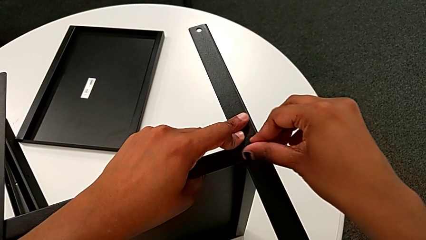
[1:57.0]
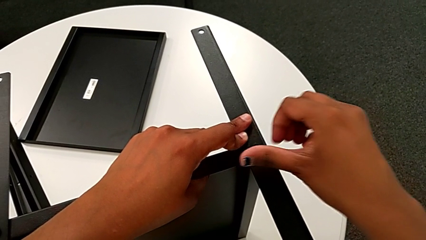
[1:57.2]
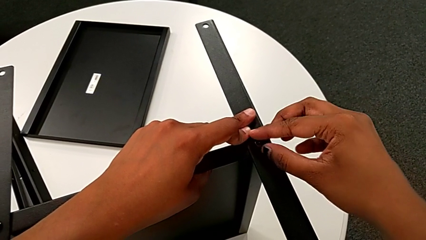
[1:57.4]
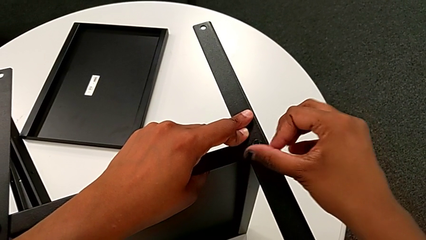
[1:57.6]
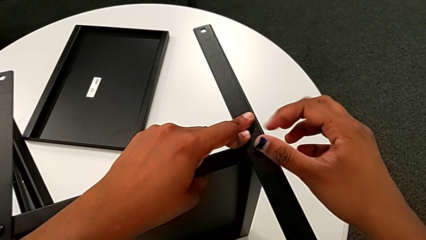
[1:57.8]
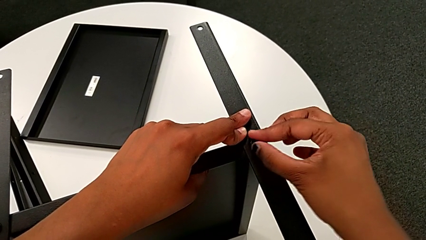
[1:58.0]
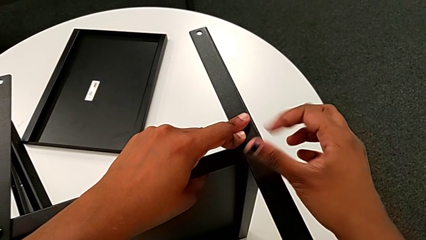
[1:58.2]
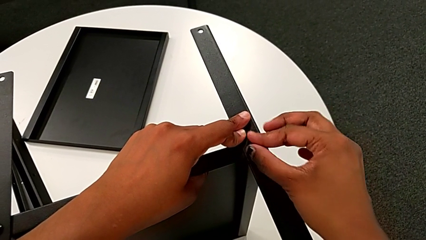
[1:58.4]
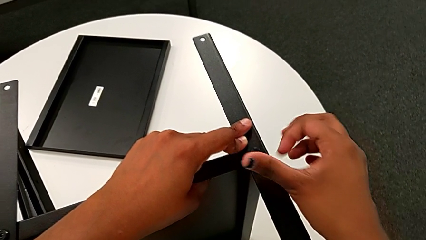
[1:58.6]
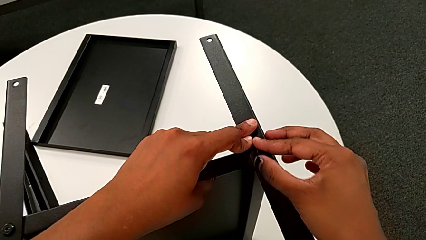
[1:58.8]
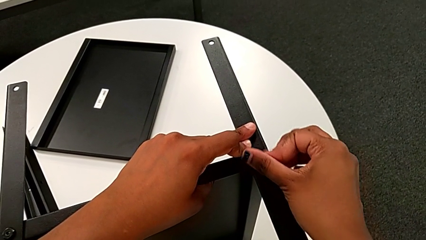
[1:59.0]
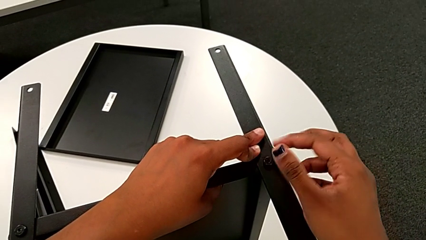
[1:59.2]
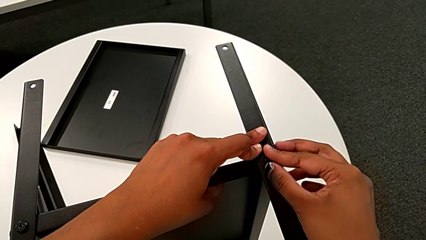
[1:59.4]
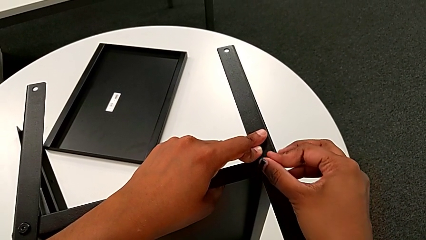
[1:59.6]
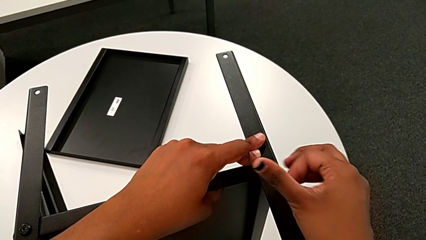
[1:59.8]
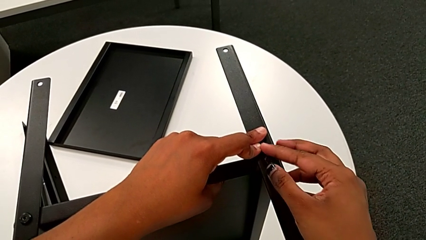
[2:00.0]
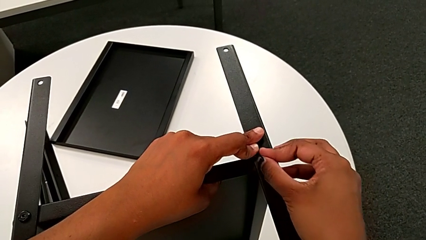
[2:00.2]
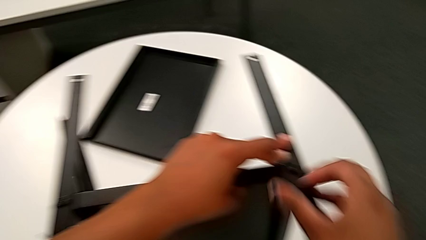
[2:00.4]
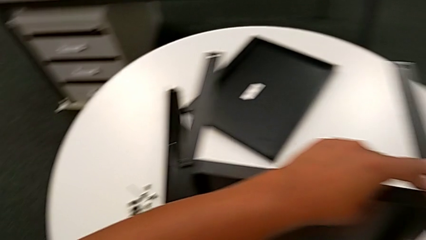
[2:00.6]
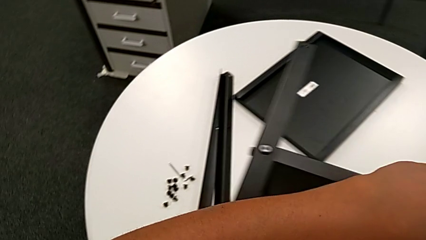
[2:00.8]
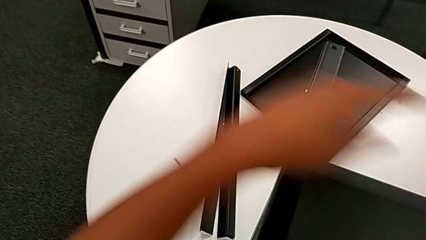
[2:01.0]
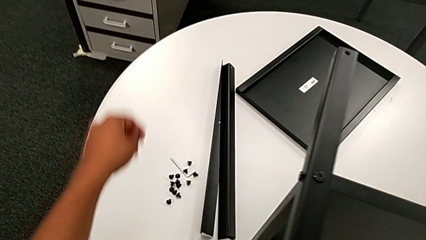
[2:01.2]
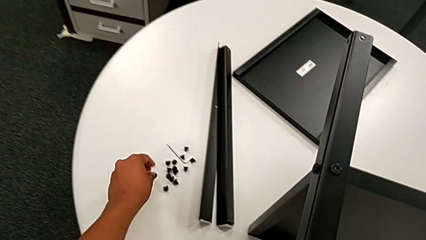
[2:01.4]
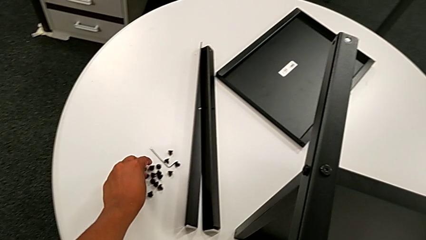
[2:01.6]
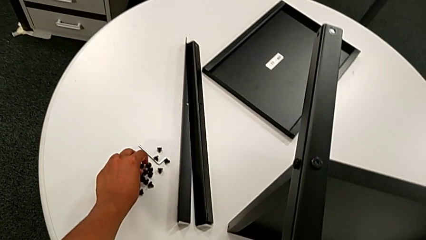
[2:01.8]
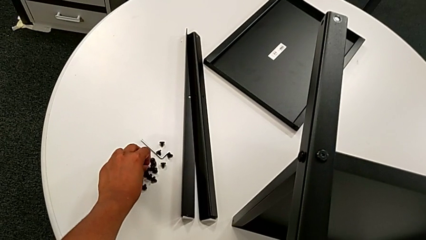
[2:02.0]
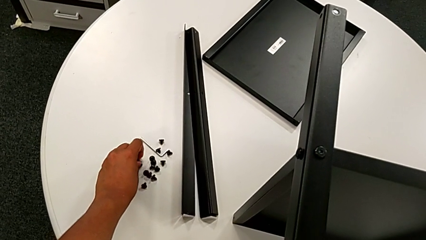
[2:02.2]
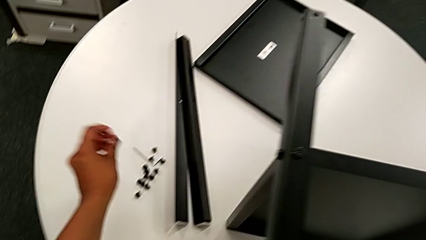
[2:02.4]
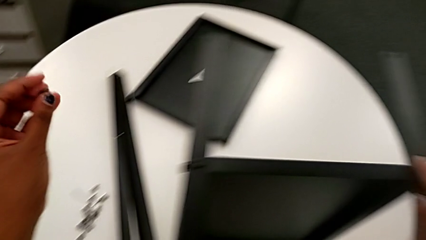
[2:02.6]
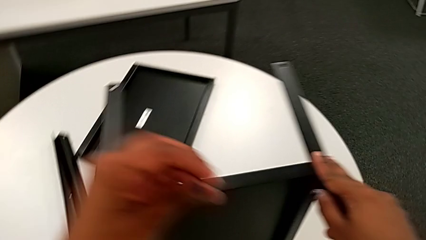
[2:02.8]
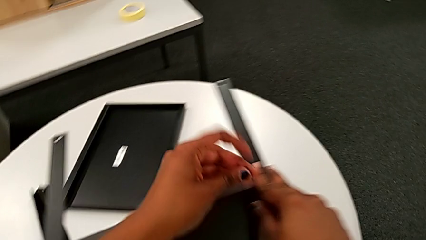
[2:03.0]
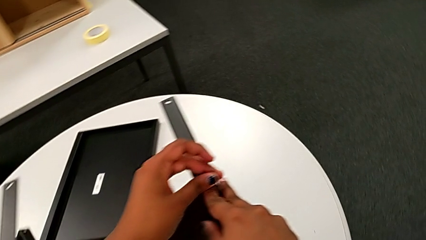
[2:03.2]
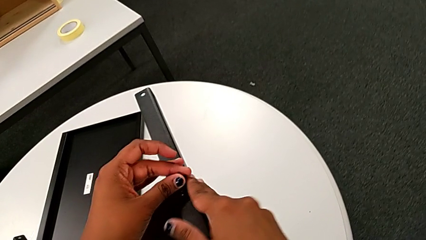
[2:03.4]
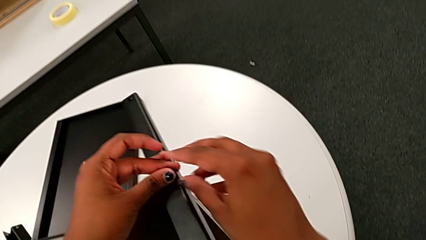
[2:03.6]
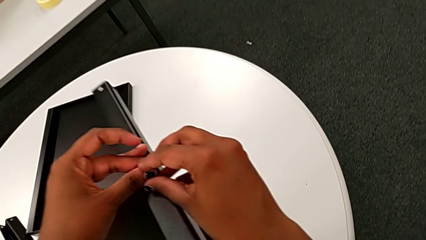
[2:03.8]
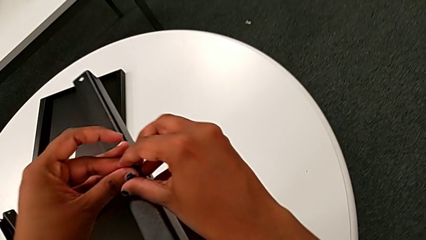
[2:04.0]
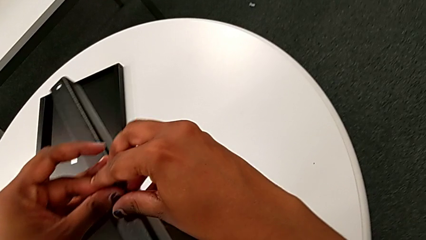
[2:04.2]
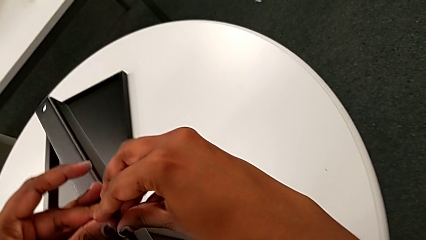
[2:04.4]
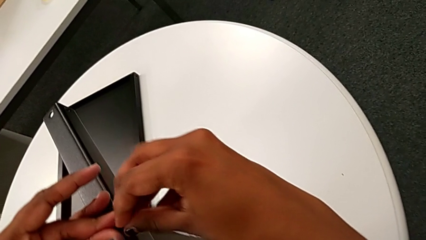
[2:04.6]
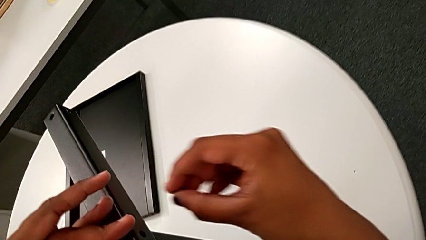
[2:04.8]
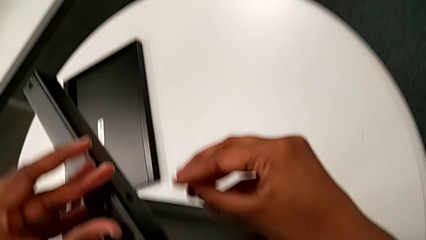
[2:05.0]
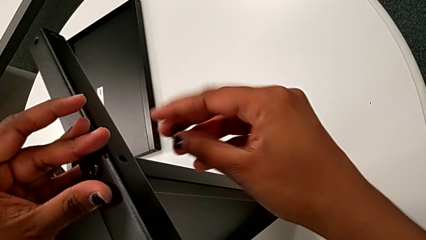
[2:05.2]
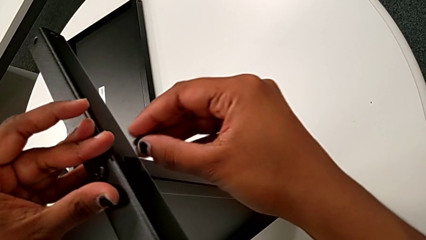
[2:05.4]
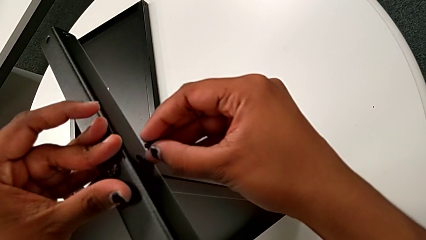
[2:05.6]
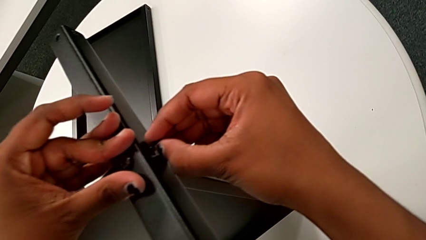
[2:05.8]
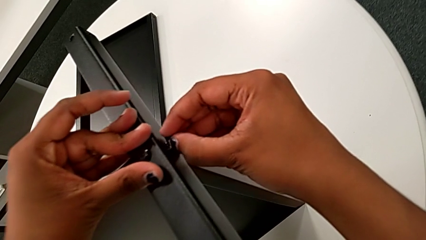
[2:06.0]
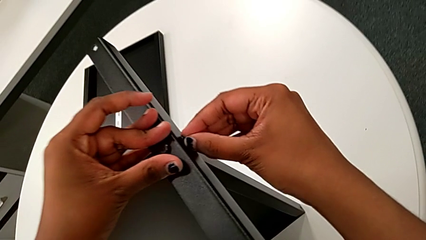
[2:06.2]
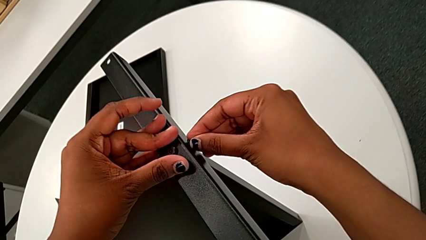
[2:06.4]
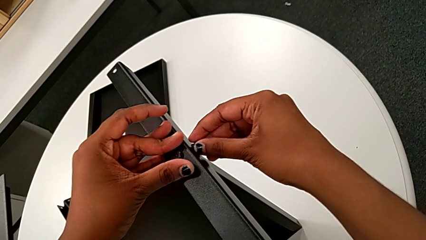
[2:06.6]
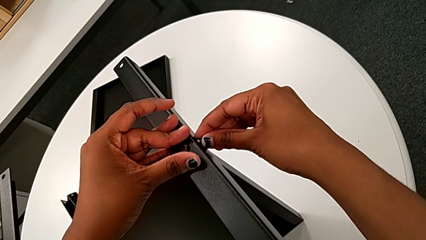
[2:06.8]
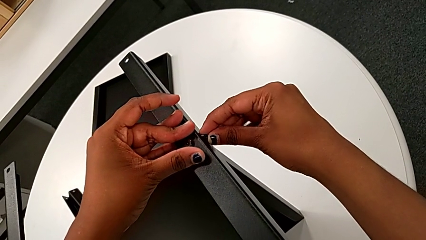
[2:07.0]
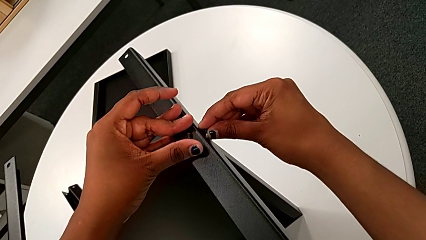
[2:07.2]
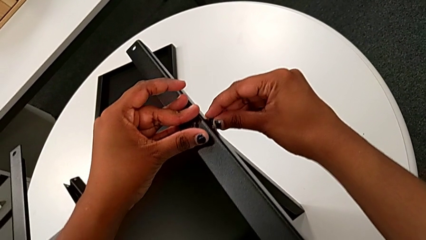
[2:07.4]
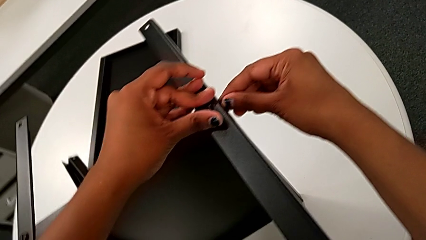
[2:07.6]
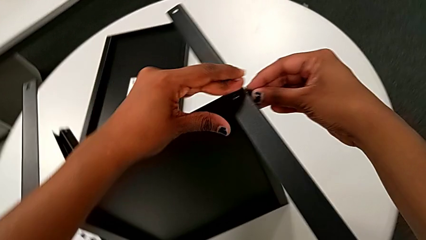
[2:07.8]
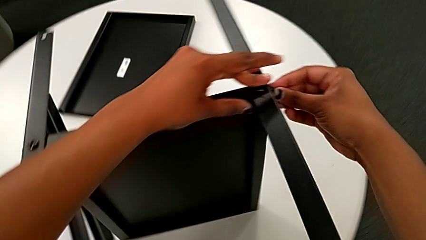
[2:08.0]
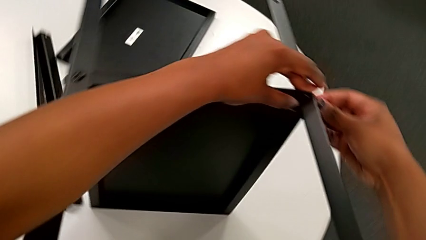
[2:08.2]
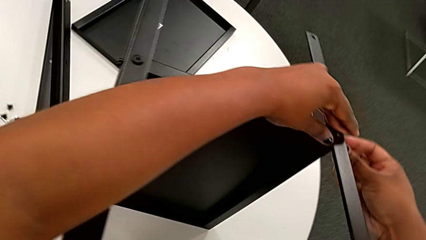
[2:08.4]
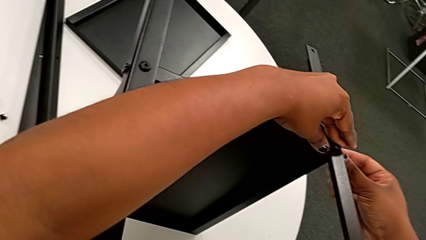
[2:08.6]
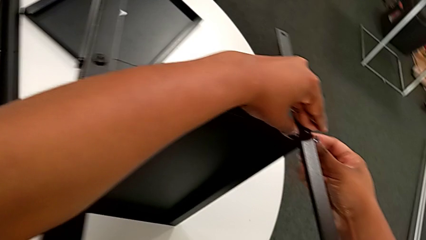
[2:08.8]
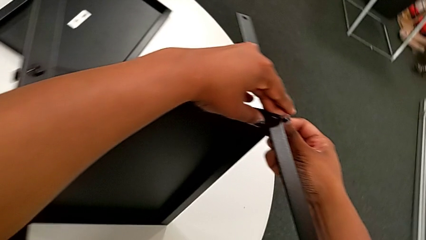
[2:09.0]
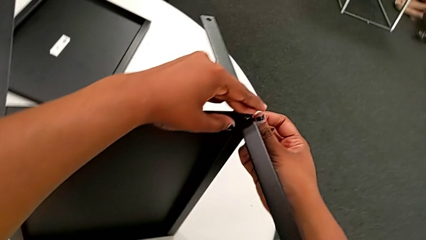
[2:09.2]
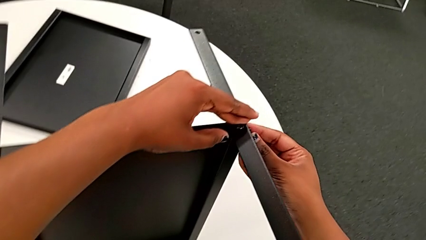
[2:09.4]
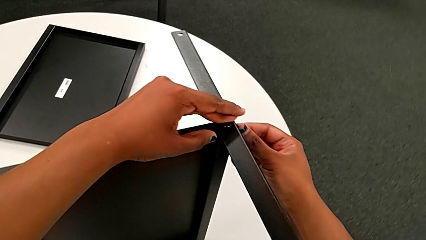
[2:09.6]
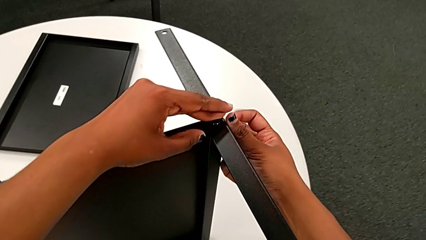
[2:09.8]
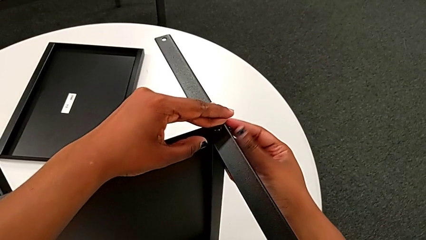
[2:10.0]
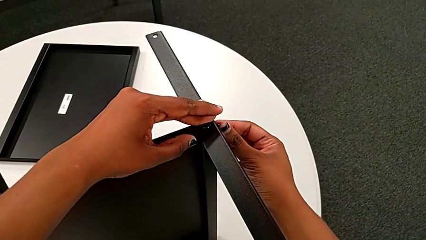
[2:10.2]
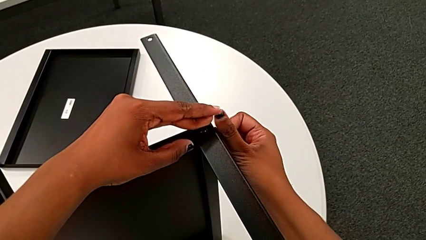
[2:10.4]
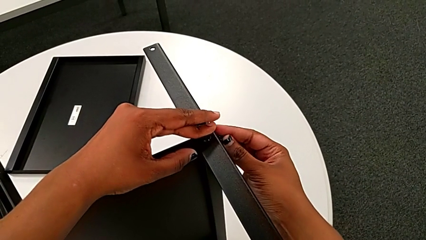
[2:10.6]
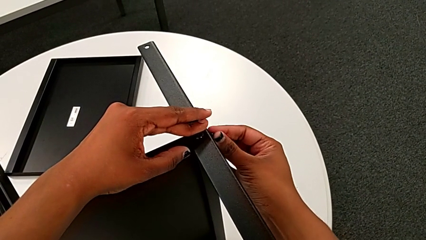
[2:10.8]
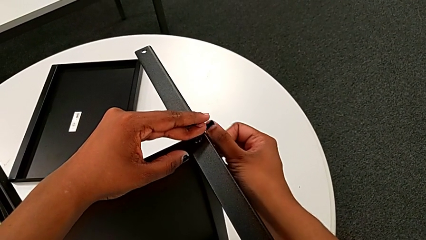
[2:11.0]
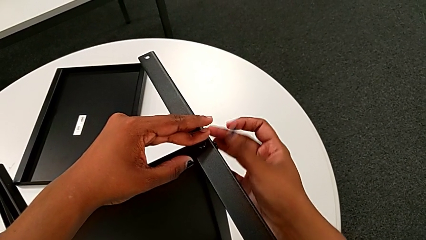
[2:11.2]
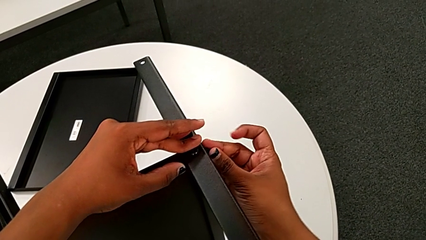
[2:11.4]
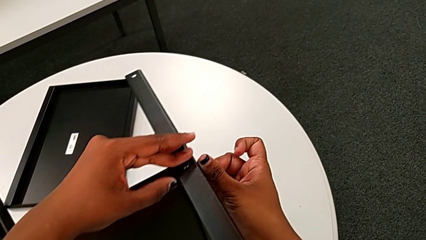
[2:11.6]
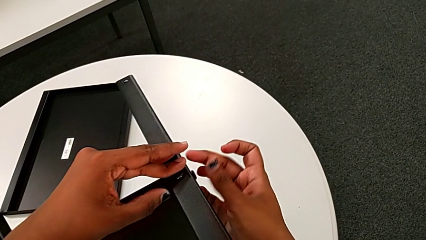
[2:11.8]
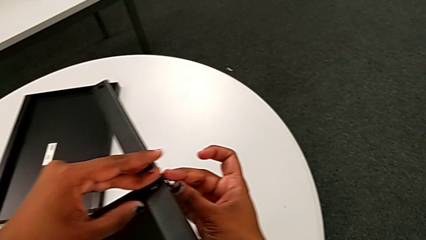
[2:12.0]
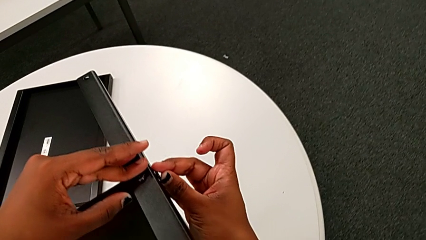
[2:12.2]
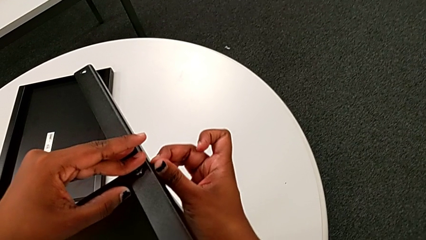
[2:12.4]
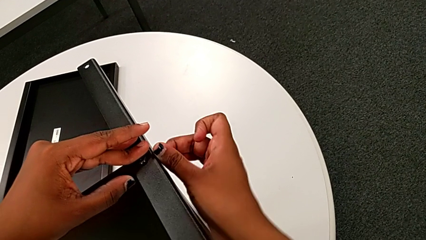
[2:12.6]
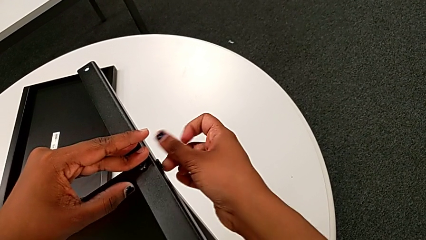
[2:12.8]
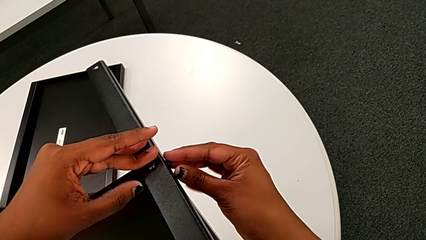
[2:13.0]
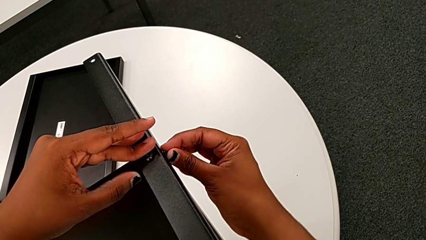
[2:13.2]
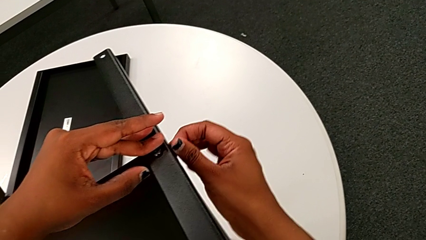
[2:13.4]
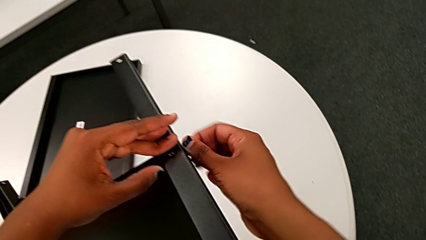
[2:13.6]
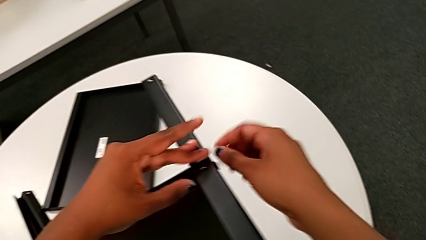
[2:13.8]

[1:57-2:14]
The camera wearer is screwing the second leg onto the middle shelf. They screw the hex socket head, approach it and grab it. They approach the second leg with the left hand, grab the hex socket head with the right hand, insert it and screw it.
